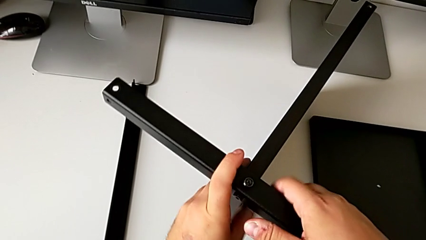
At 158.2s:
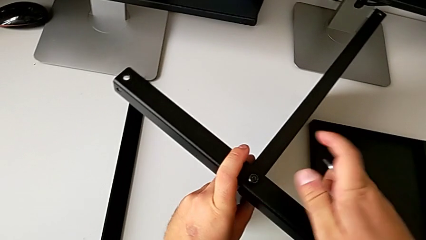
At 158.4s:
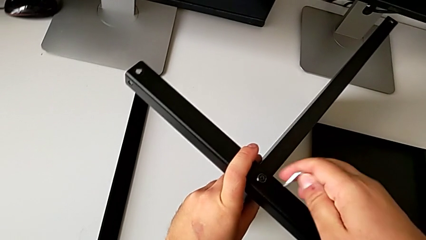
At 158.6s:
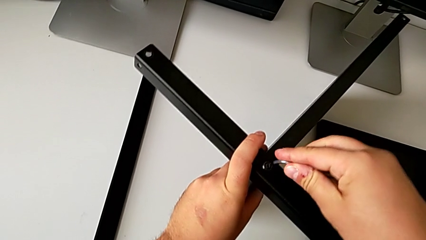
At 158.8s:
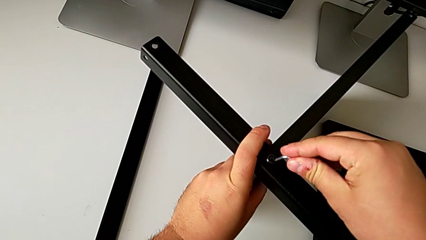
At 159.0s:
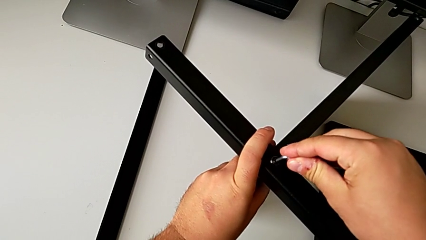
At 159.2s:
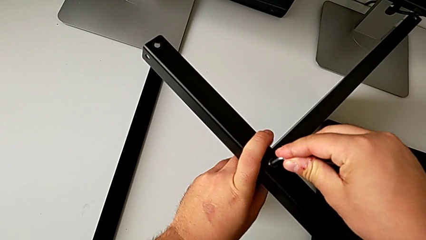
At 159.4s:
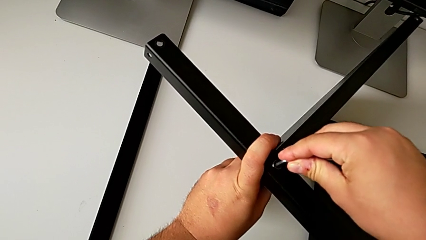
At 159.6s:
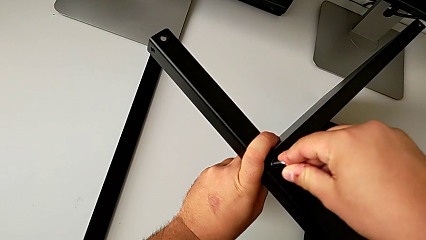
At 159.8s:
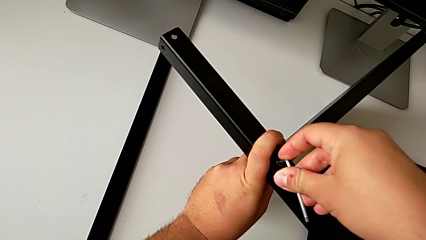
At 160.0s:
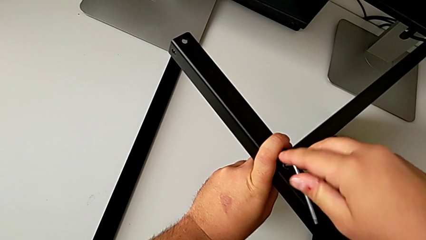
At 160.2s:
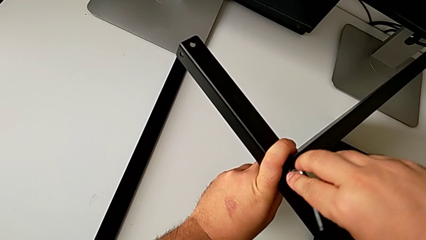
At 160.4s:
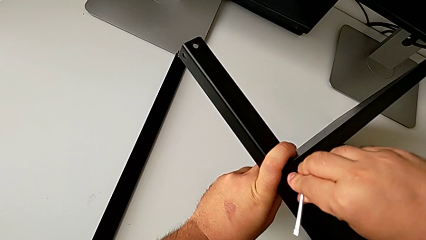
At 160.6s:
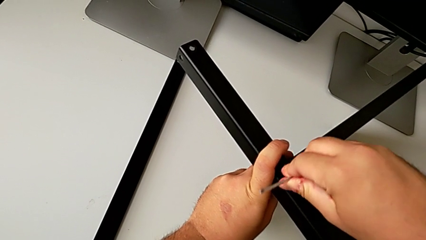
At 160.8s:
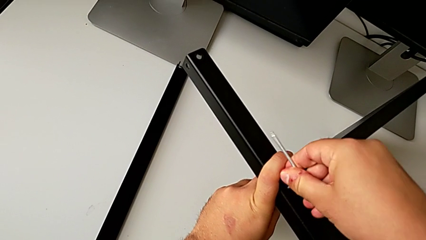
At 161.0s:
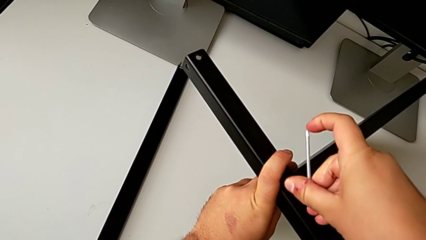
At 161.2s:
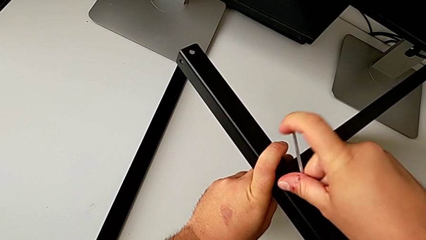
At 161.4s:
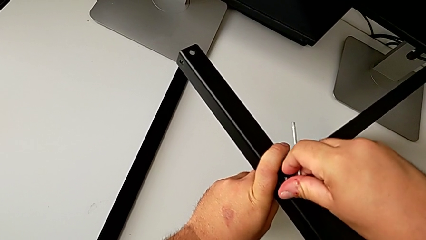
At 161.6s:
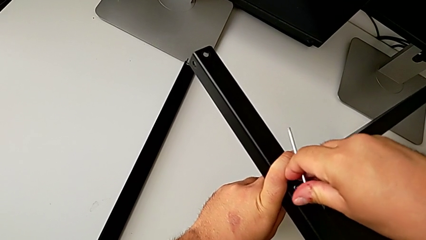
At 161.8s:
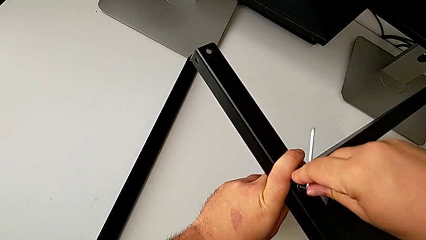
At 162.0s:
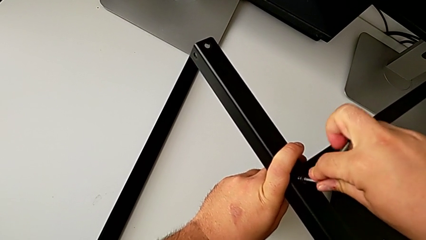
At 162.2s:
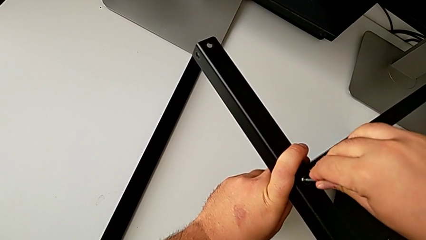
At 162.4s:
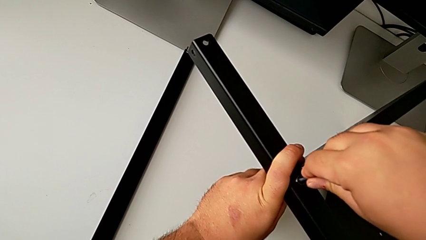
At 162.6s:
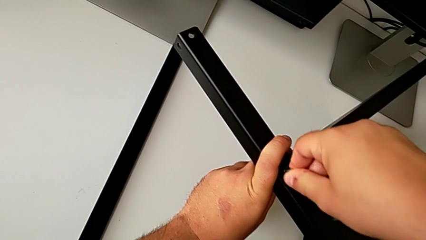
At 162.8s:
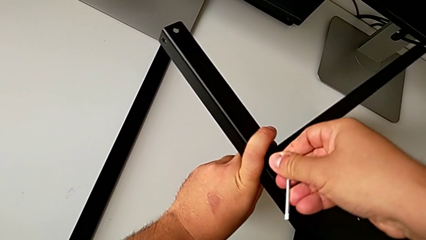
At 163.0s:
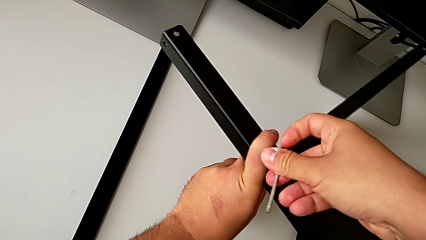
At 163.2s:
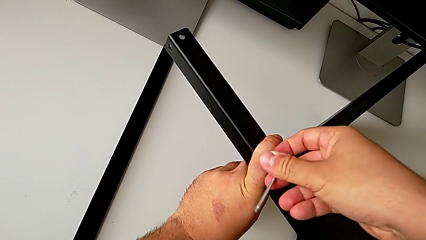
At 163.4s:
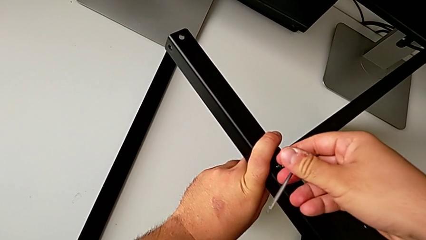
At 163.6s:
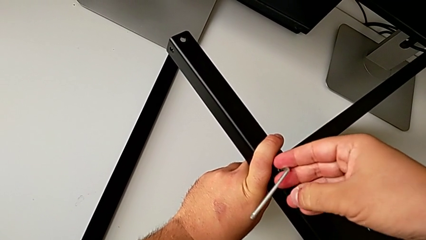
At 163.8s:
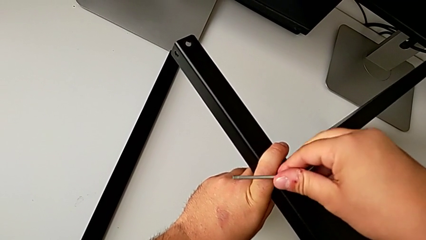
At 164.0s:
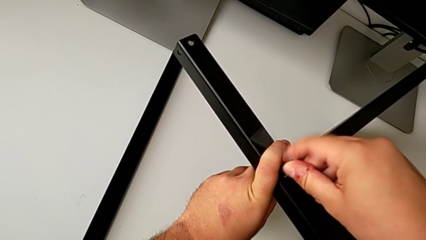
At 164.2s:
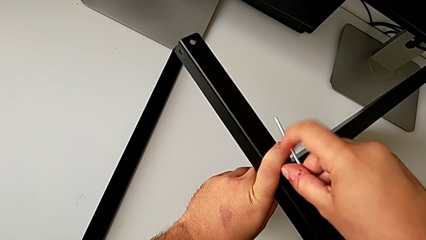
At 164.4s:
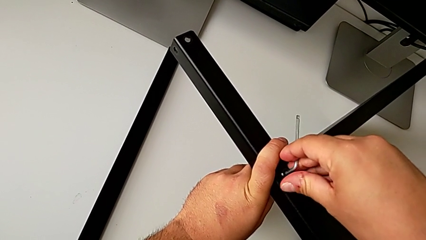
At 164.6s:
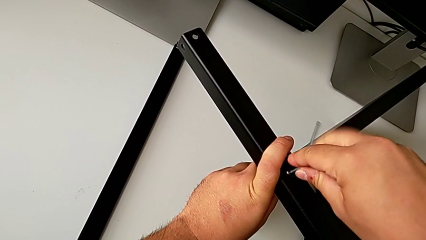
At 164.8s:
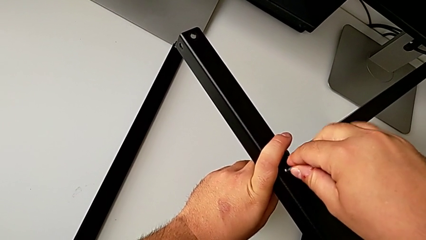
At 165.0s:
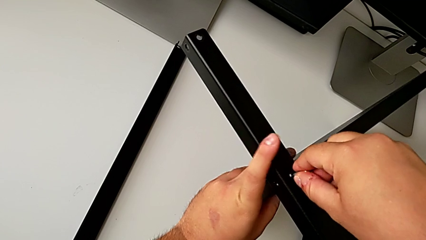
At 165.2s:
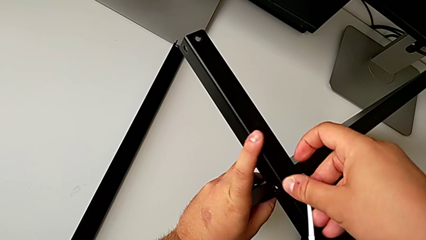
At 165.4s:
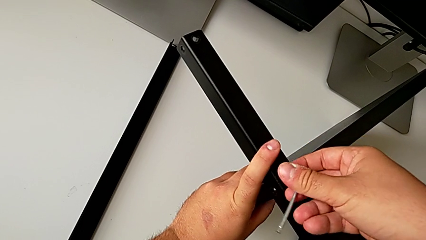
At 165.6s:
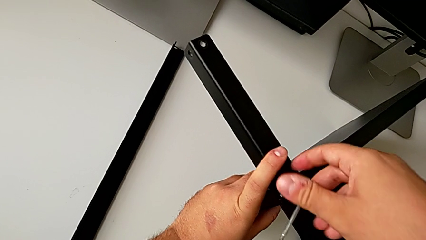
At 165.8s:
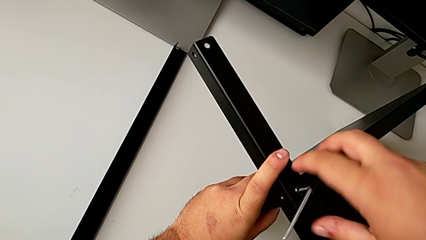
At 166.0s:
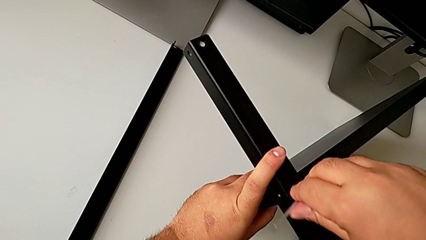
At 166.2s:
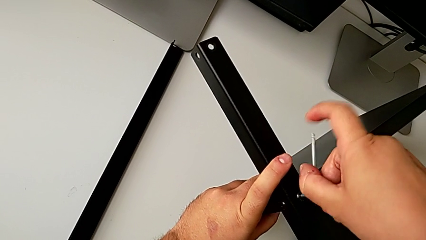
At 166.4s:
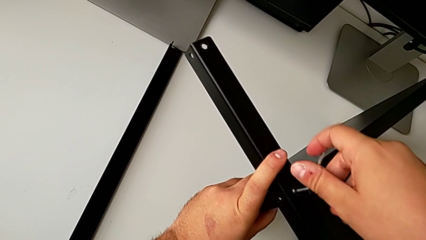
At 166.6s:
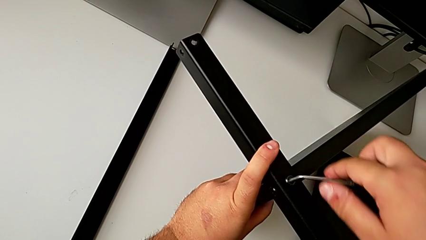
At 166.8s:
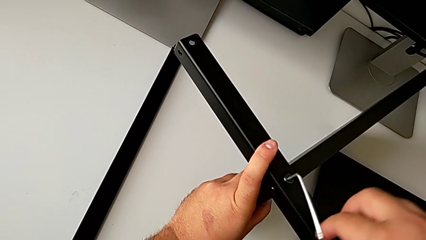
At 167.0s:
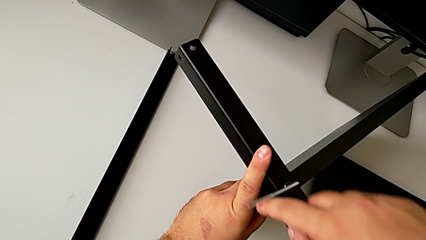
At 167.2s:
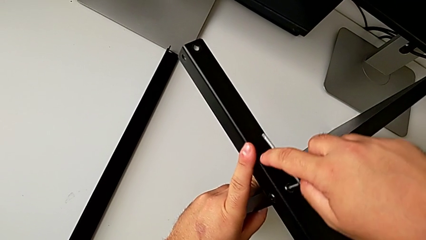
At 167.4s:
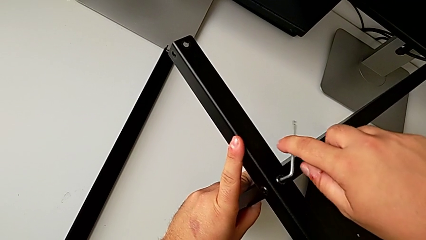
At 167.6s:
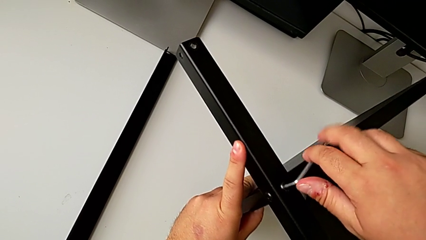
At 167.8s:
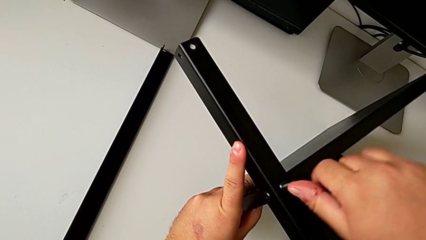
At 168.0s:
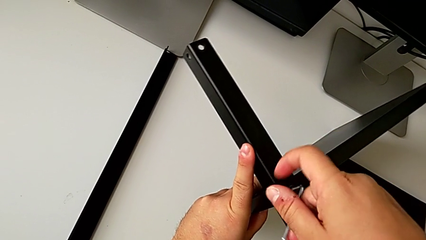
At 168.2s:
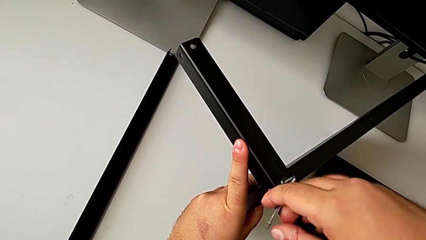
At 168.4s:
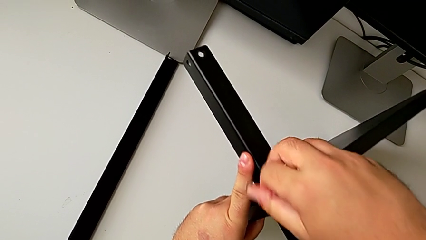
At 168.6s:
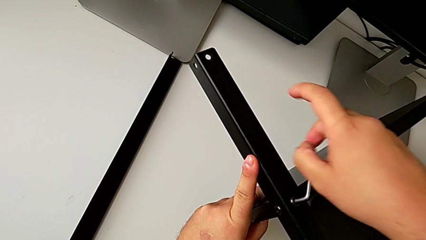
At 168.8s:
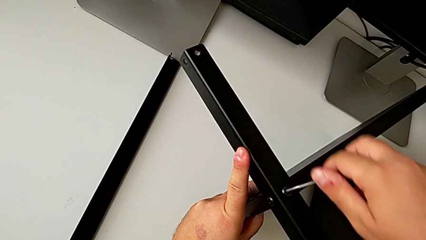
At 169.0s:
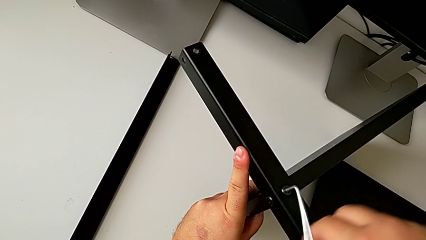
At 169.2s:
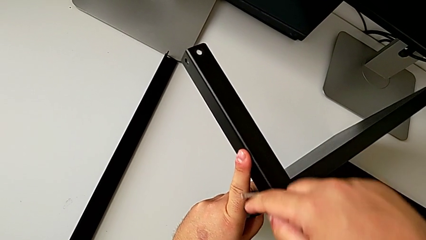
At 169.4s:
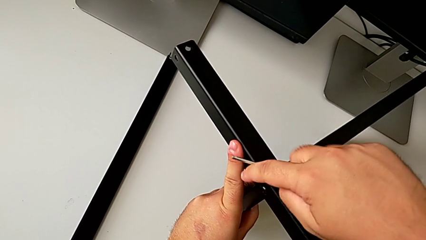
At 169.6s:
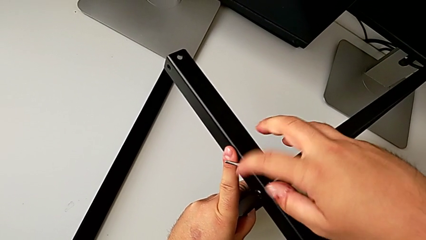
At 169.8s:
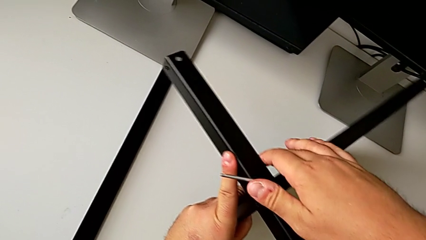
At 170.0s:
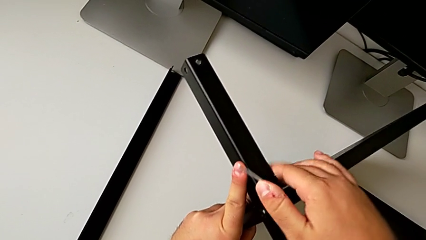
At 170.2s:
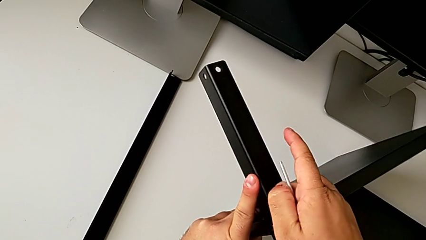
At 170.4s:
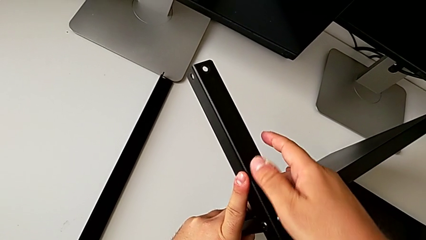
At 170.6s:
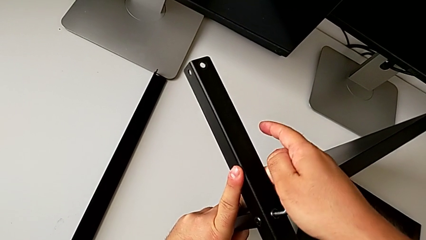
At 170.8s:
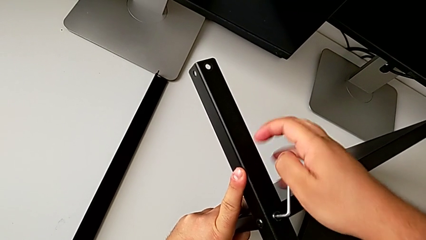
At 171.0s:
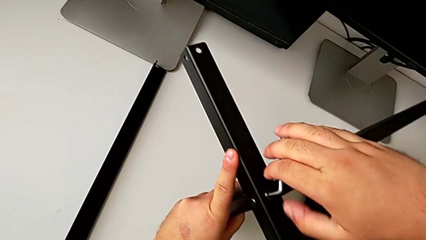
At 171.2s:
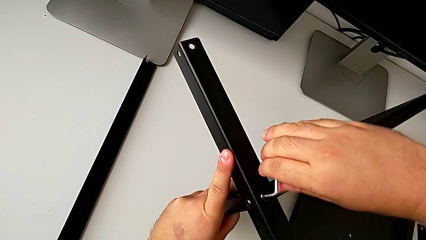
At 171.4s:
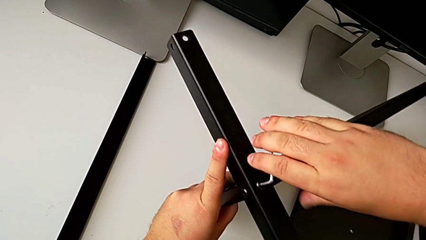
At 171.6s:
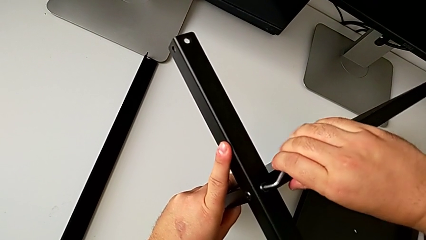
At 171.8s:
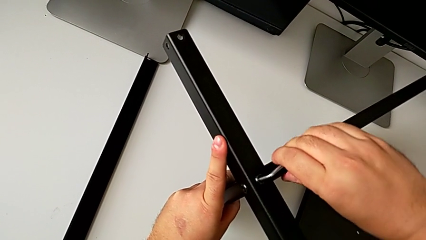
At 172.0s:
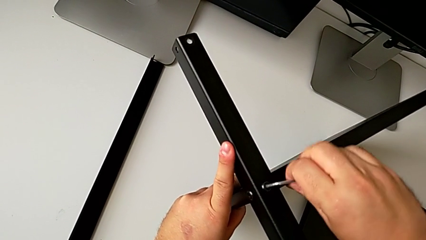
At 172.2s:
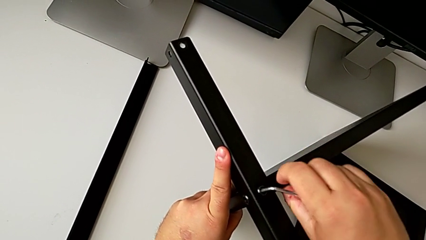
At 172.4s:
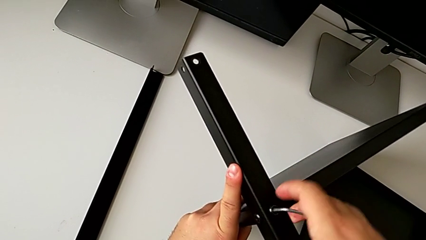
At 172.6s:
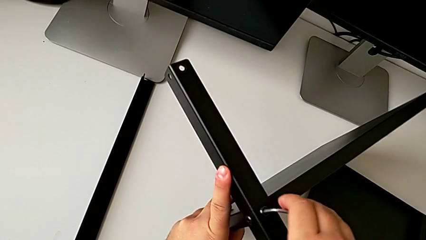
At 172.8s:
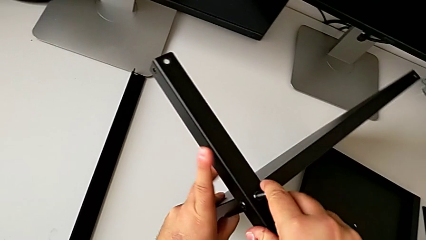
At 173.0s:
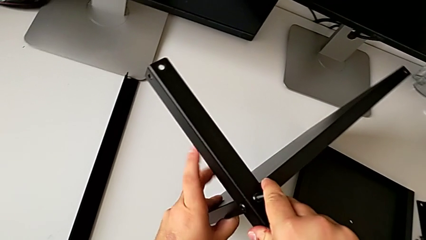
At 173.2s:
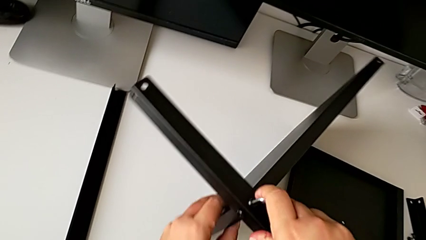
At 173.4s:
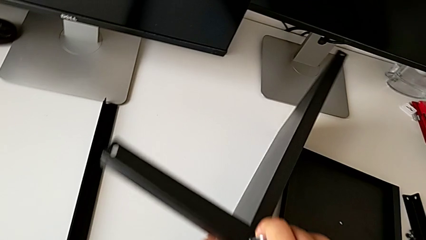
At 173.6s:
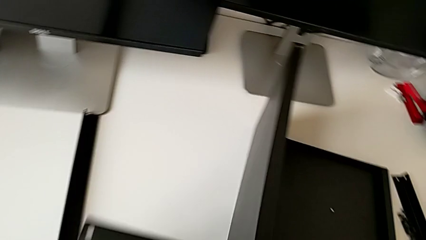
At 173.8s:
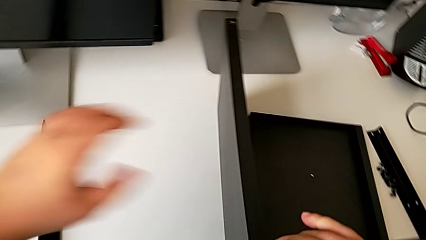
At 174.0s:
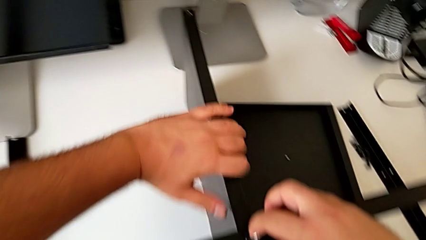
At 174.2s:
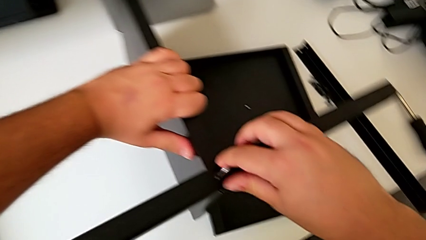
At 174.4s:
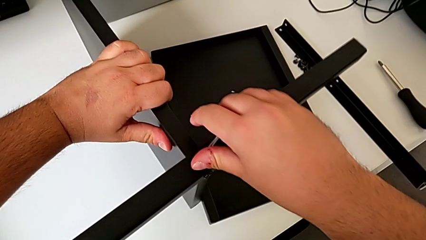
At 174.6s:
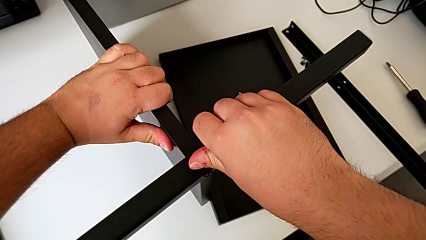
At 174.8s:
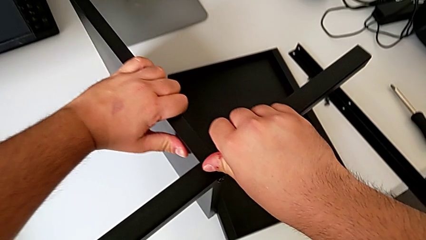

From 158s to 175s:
The camera wearer is assembling the first leg of the shelf. They screw the hex socket head.
